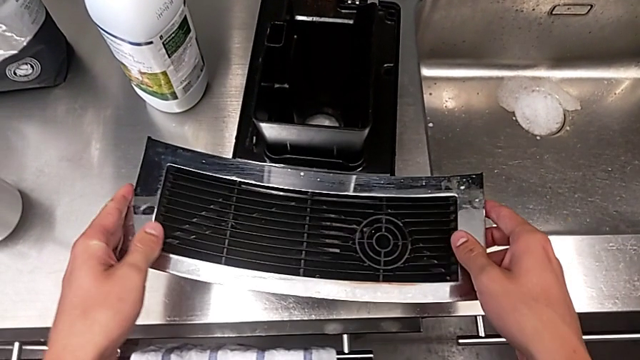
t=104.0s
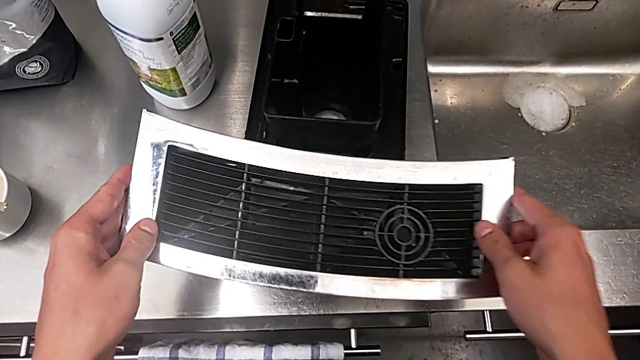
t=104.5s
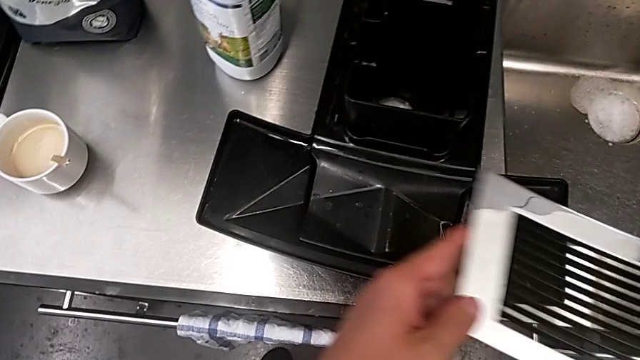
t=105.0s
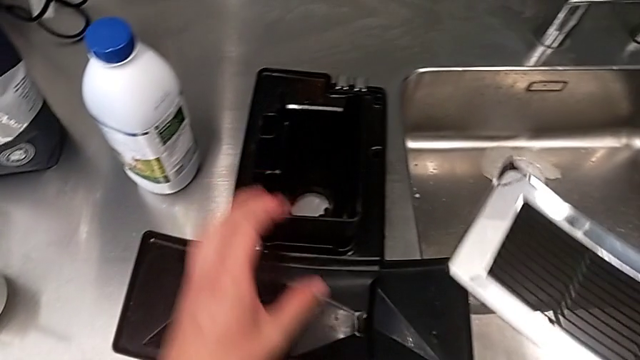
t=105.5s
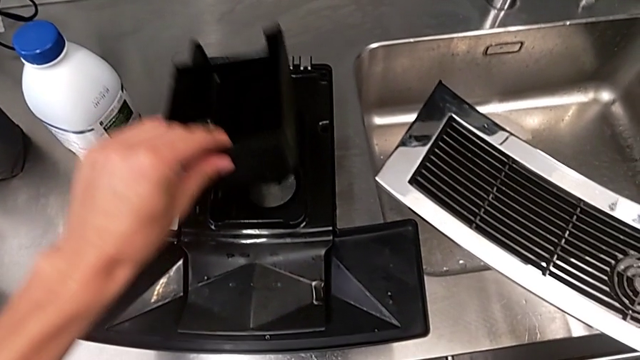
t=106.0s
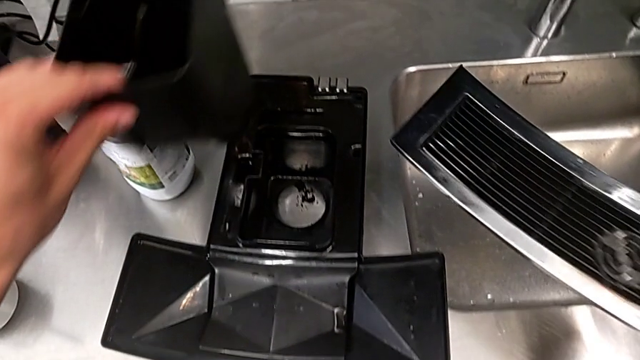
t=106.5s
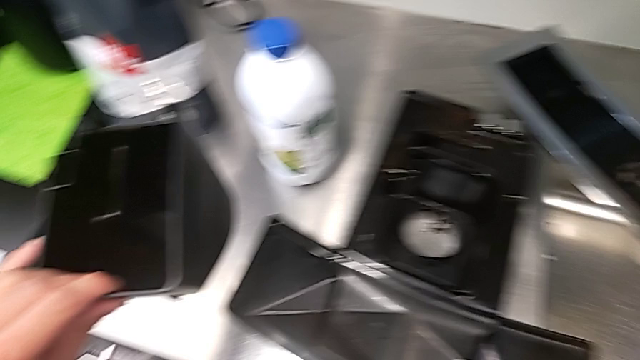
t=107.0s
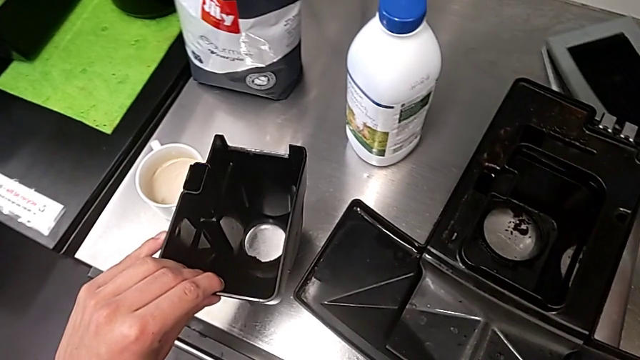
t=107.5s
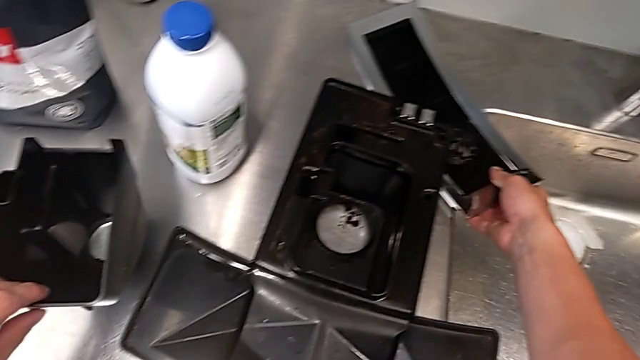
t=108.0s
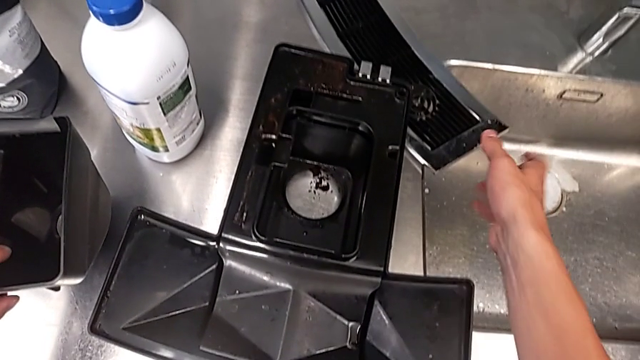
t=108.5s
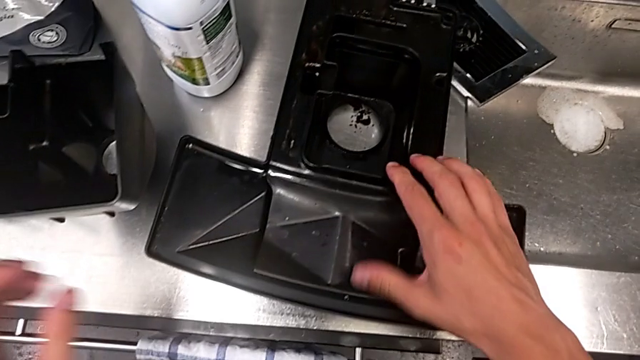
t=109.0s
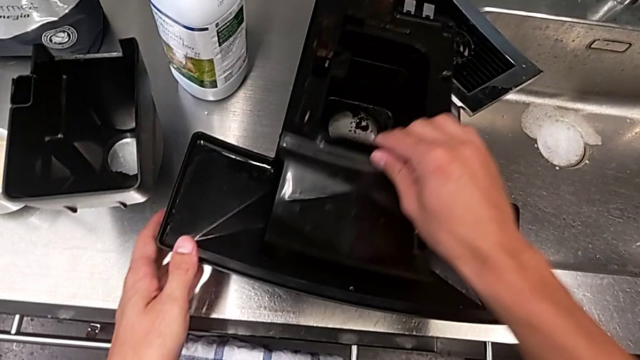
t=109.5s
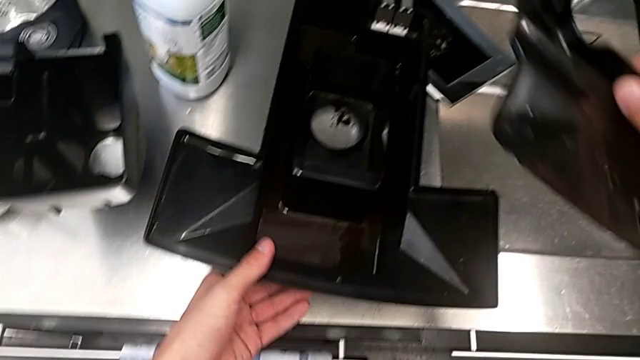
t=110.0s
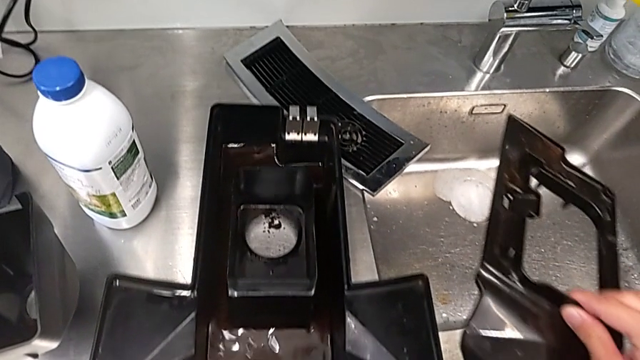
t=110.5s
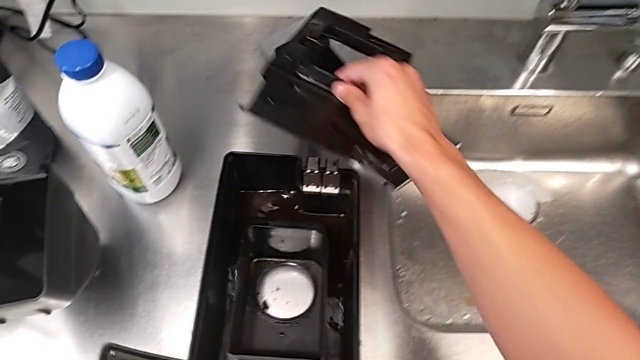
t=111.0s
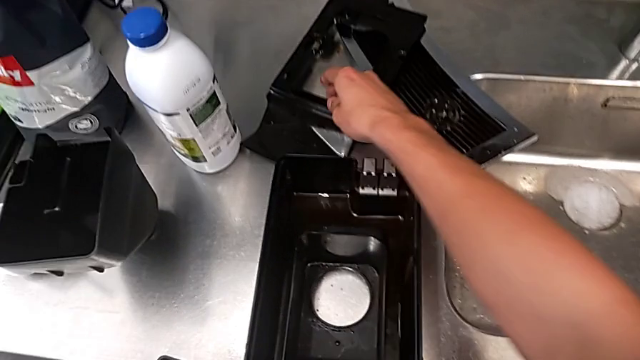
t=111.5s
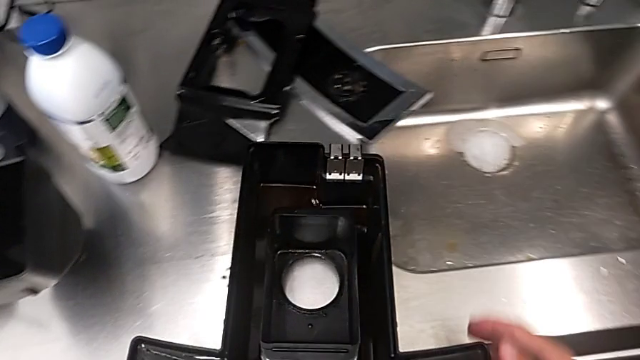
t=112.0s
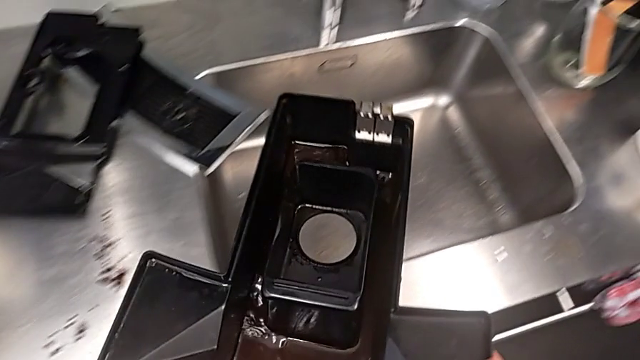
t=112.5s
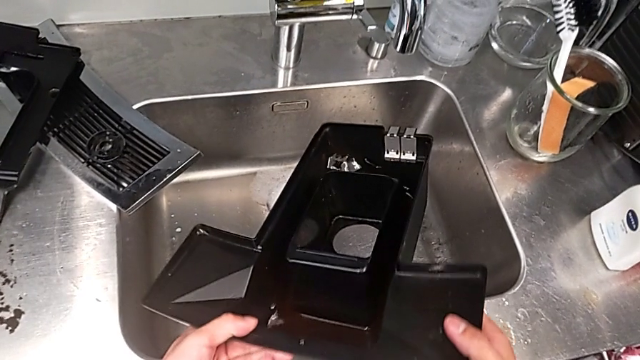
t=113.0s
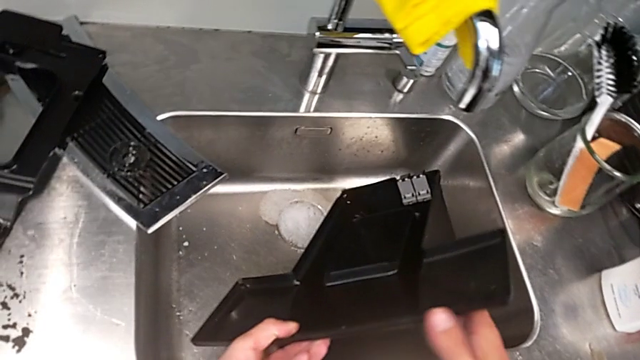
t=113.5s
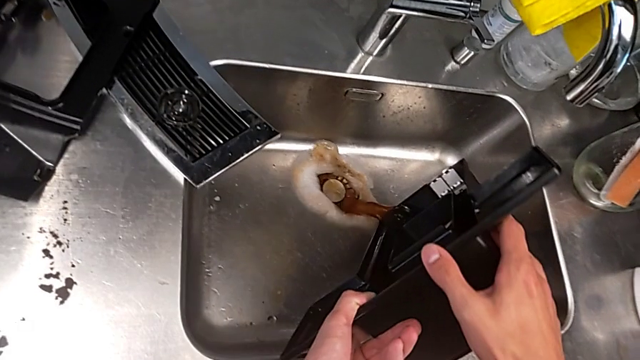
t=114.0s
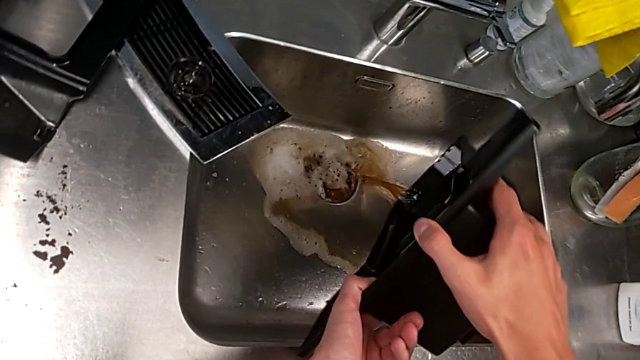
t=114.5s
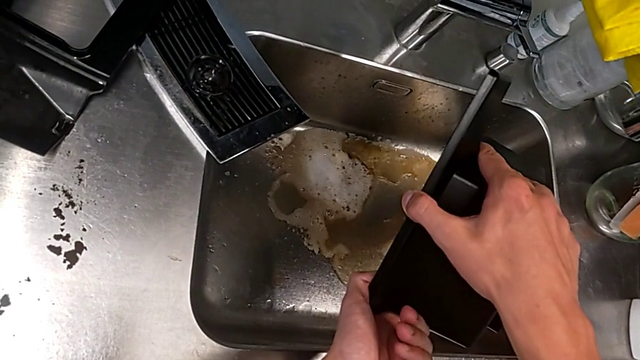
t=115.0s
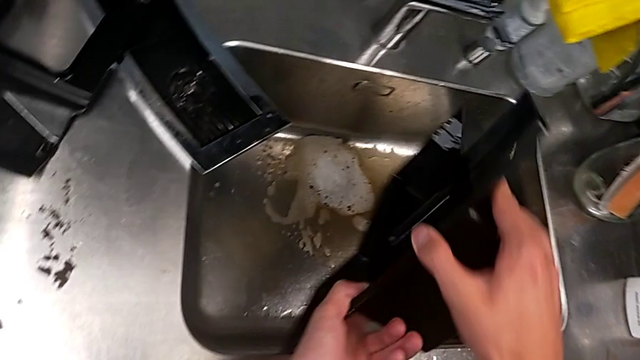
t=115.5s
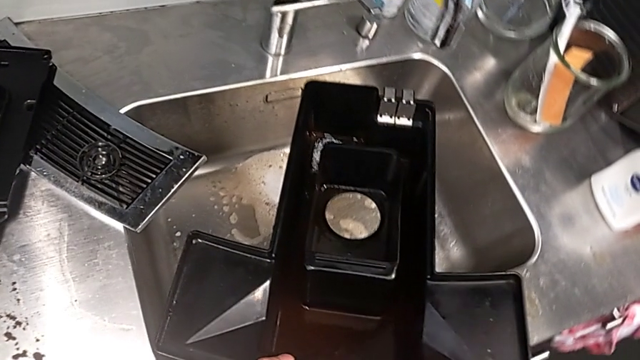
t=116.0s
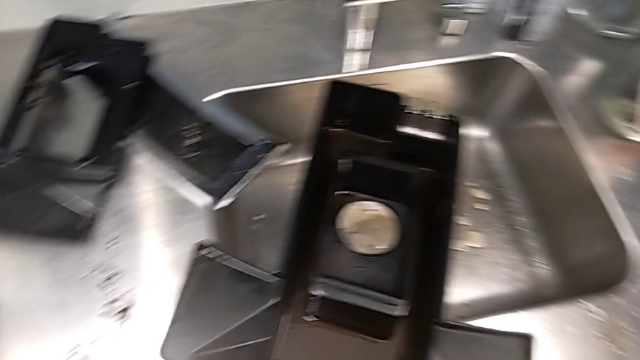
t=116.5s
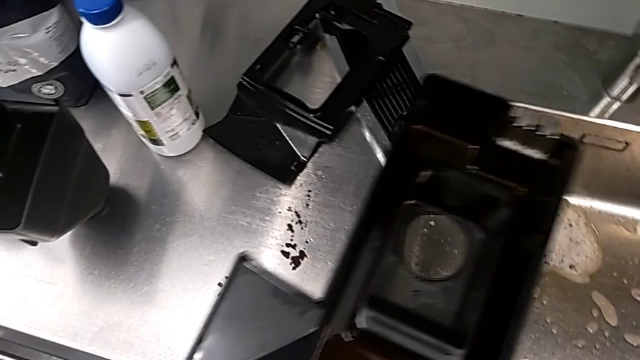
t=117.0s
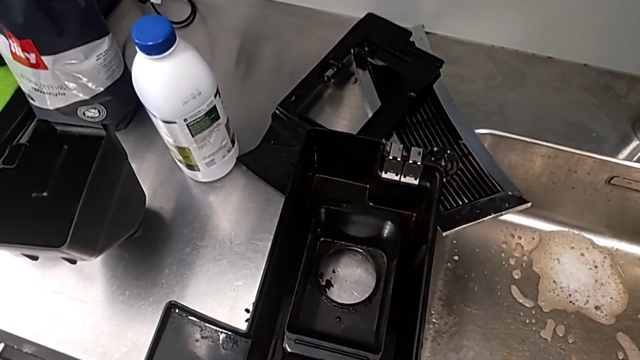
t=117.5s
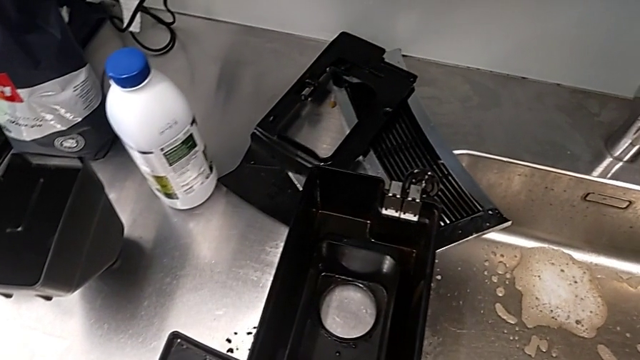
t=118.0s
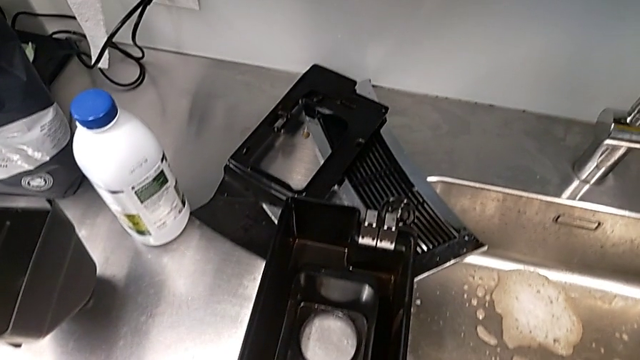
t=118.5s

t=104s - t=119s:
The camera wearer is emptying both the drip tray and the ground container. They withdraw the top drip tray, empty the drip tray and place it.

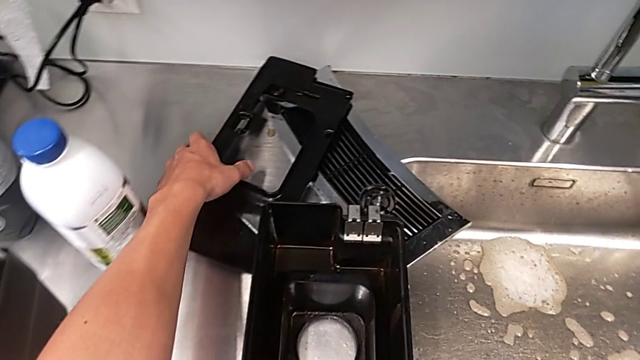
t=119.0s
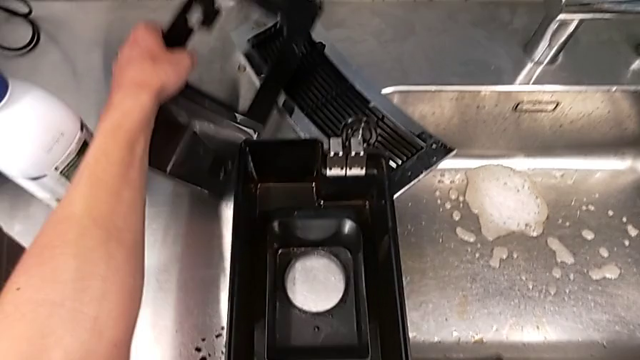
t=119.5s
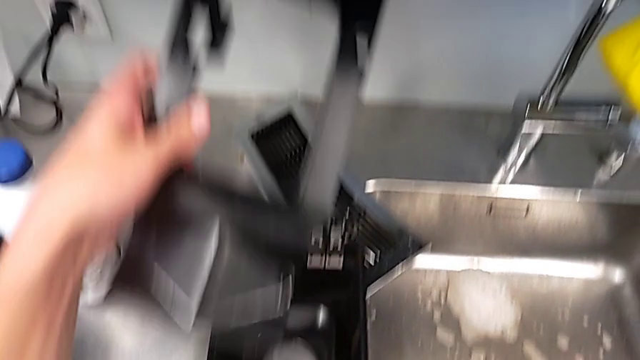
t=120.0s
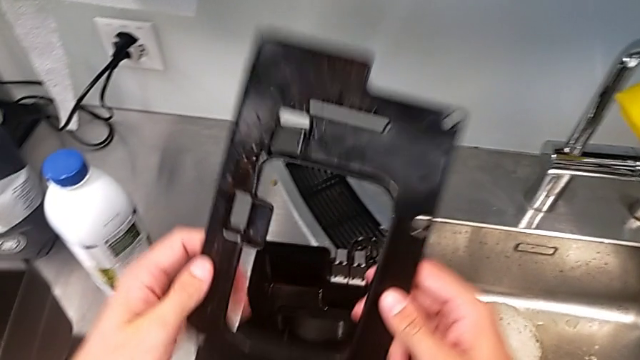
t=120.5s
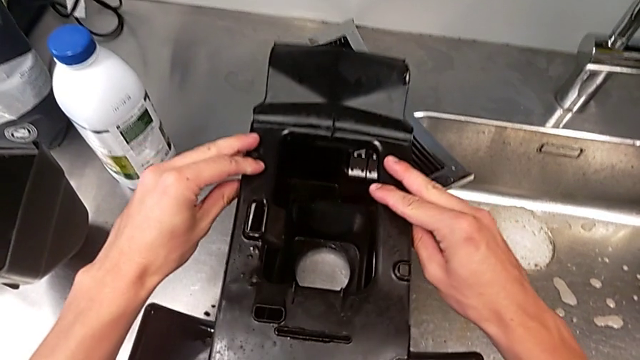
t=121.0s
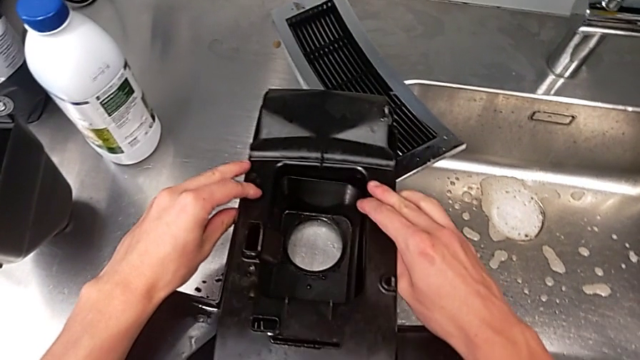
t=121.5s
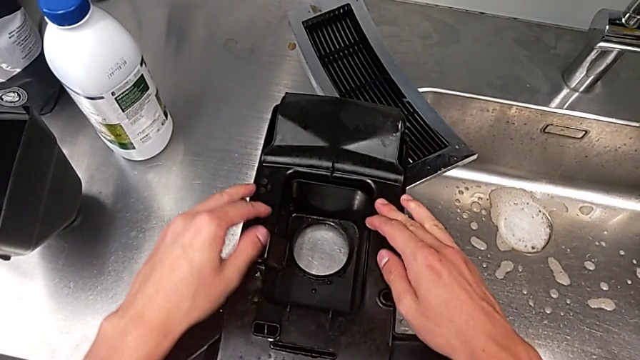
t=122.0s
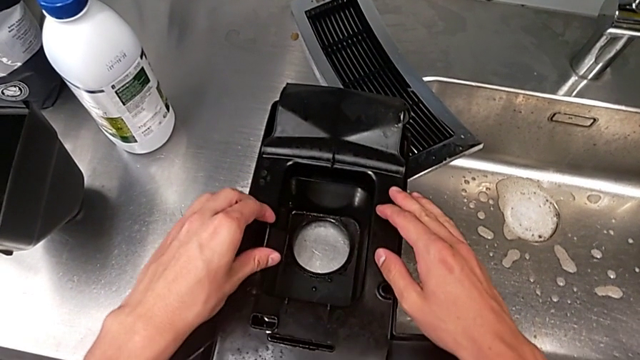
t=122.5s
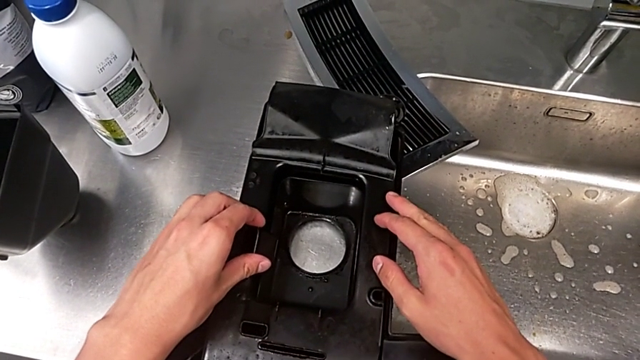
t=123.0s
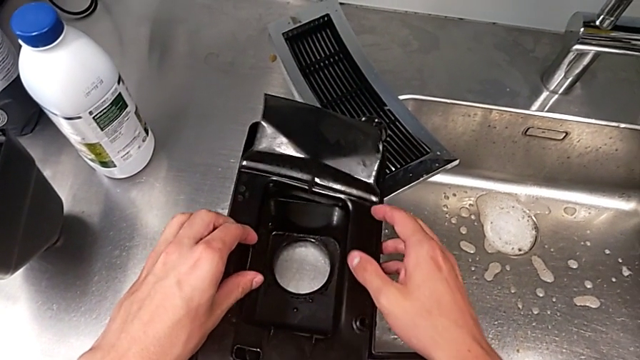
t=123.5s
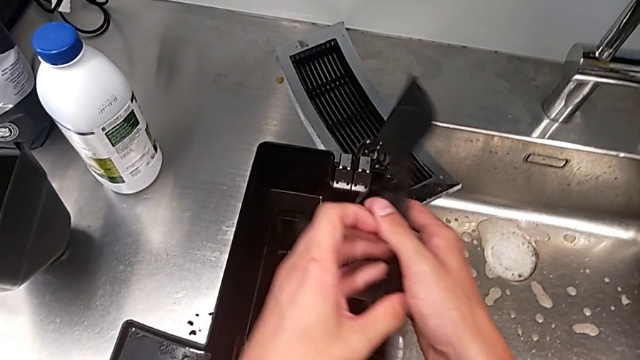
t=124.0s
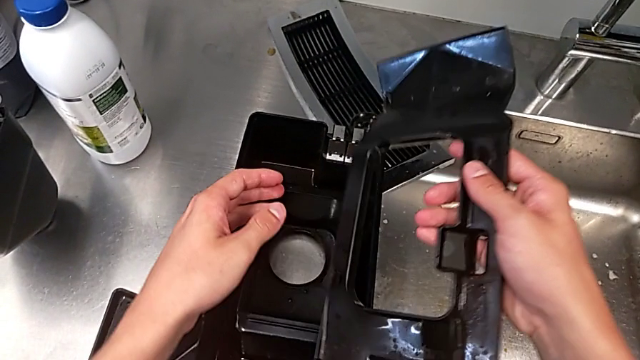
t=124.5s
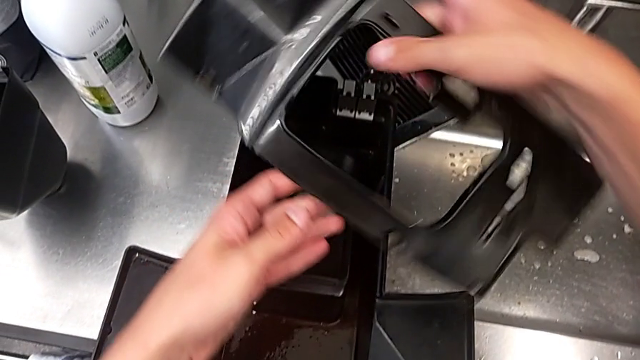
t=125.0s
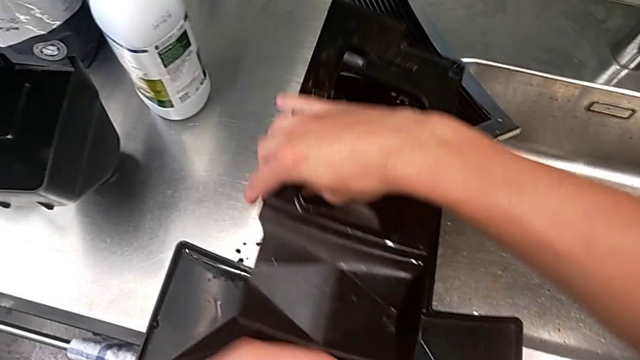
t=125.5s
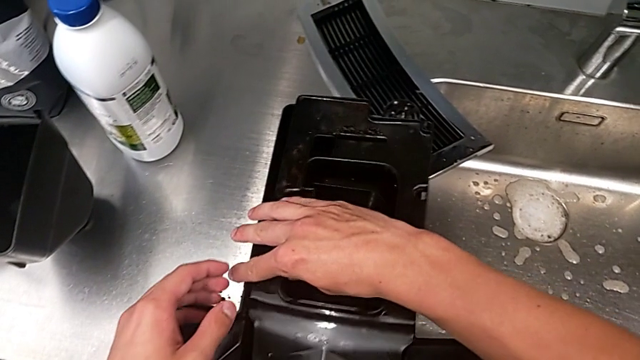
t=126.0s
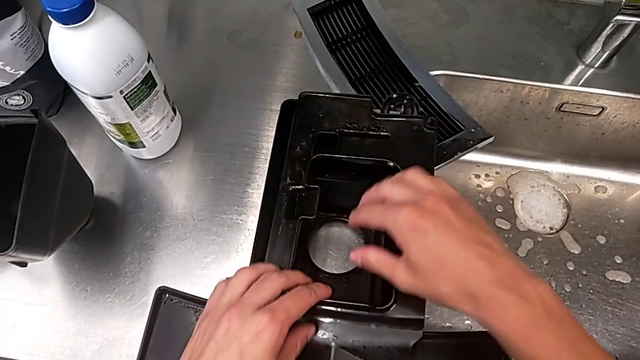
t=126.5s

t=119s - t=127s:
The camera wearer is assembling the black drip tray and the ground container. They begin to wrongly assemble the top drip tray, assembling the drip grid in the wrong way.
